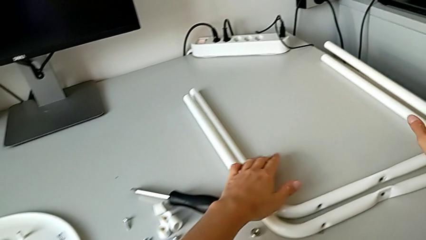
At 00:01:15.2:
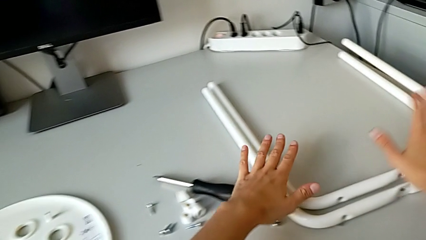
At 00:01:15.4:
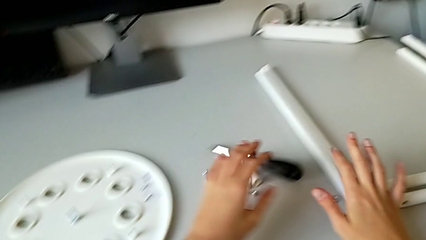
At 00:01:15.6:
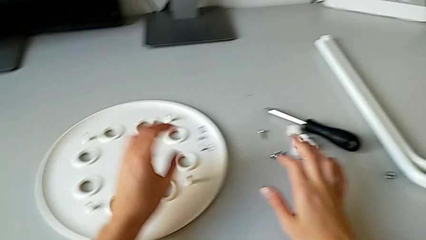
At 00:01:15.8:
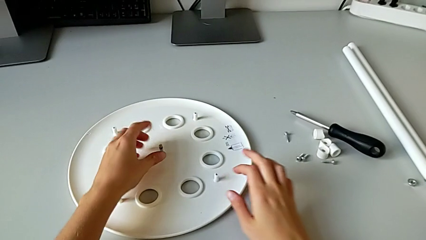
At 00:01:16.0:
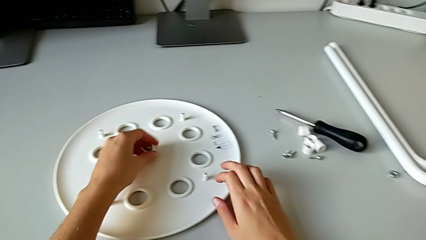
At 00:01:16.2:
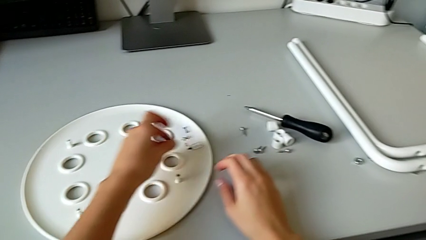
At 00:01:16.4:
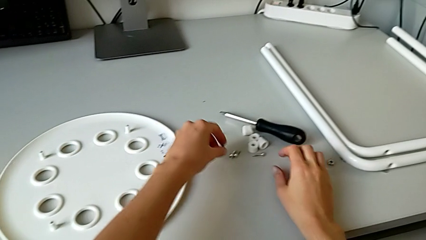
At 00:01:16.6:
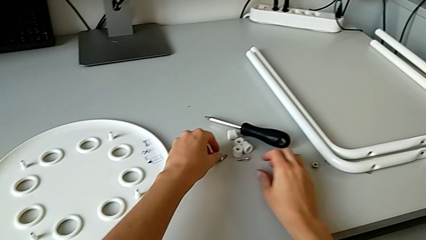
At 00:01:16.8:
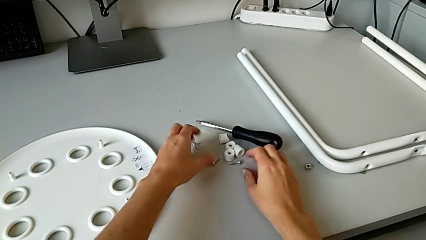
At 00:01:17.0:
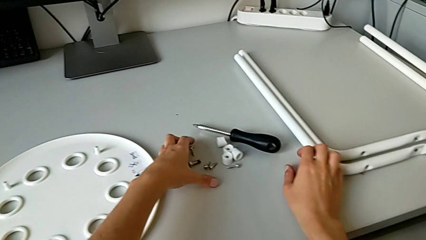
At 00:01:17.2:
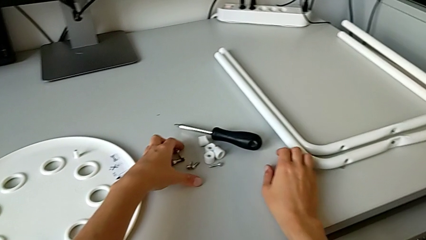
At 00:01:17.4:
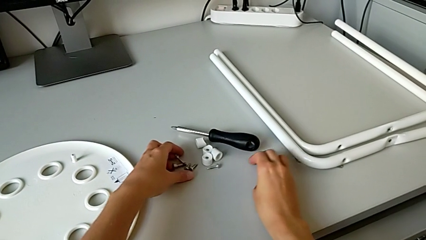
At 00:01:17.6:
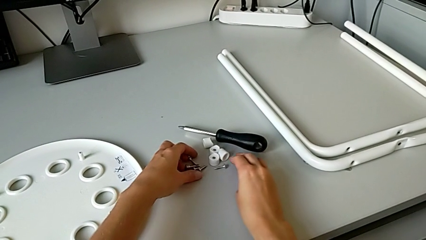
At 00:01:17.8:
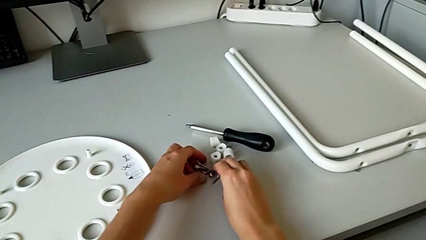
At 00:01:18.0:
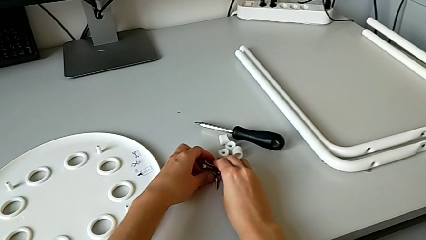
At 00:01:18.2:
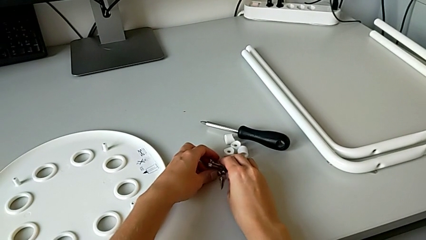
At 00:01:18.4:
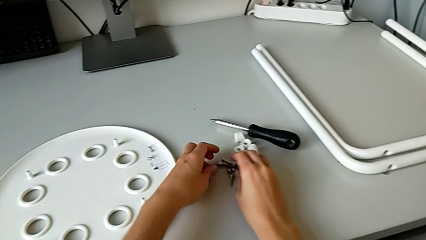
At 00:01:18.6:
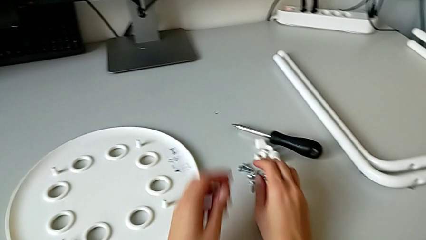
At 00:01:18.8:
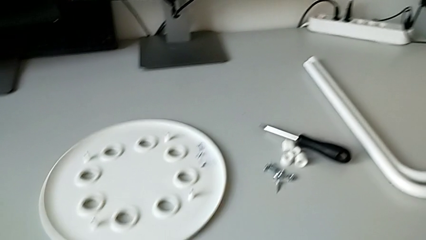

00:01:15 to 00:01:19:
The camera wearer is detaching the legs from the seat of the stool. They grab the middle bolt, place the middle bolt and align the bolt.
